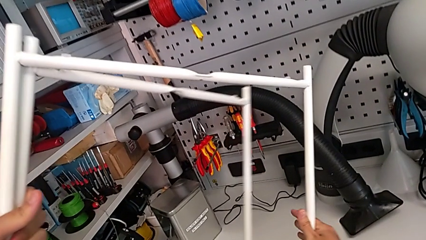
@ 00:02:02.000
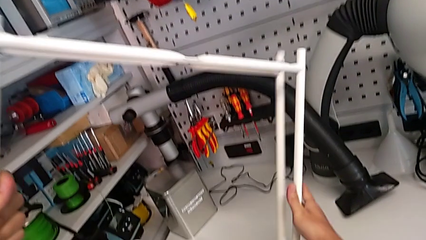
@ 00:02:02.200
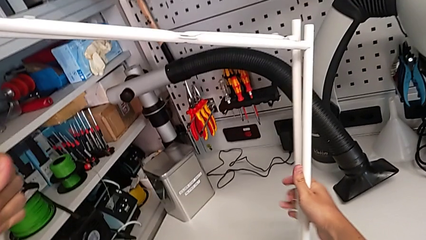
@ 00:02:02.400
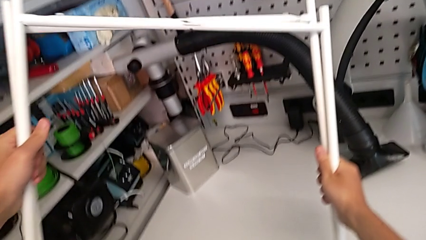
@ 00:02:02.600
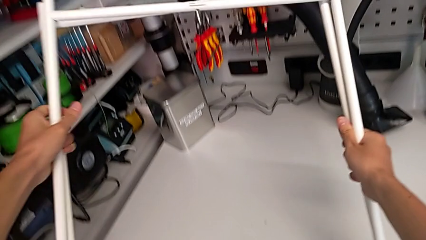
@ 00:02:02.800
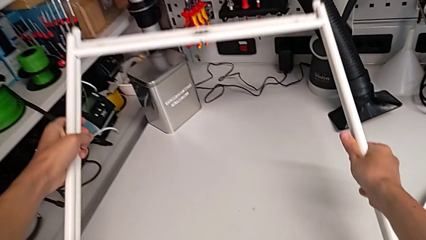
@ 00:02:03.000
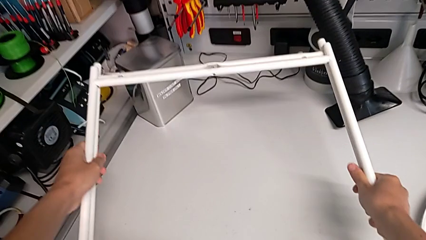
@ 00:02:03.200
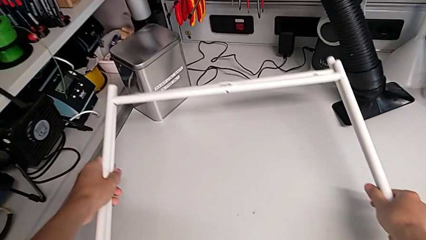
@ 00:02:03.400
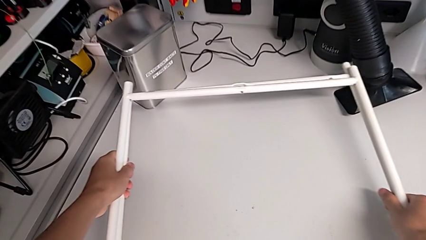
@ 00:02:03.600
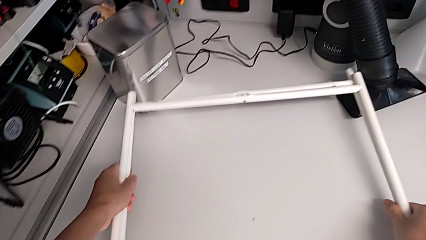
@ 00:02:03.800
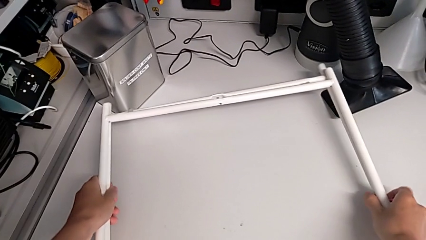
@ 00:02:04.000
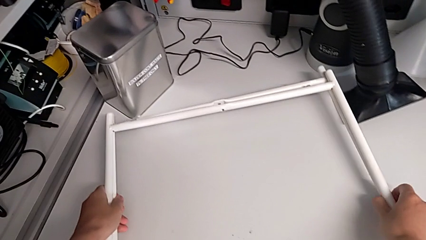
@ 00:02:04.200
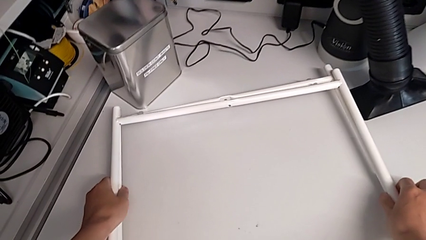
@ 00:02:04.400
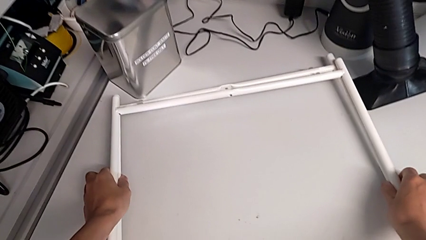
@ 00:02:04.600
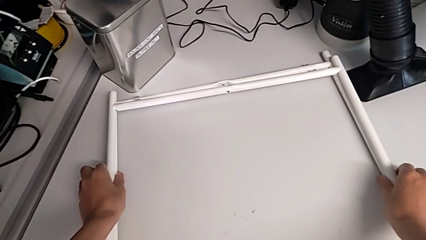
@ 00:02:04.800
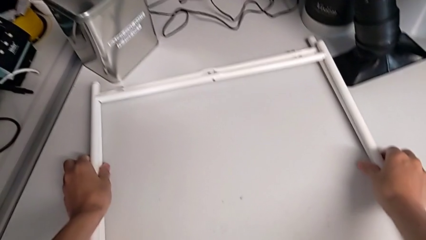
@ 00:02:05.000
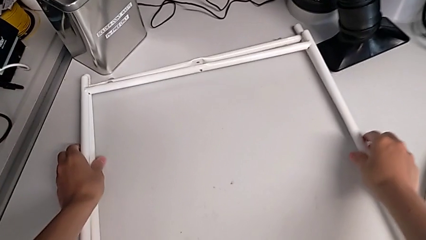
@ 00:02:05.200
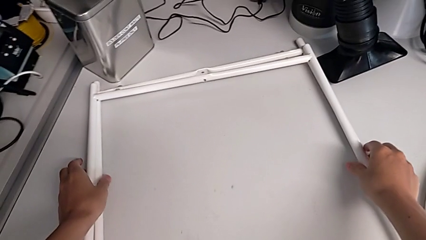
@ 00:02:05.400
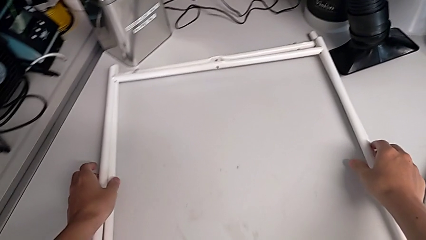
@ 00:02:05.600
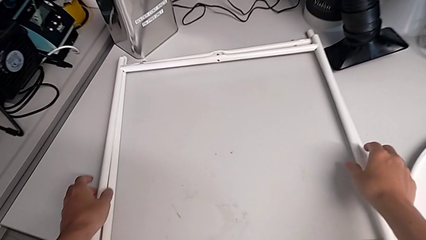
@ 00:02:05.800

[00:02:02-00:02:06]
The camera wearer is disassembling the legs of the table. They place the leg.
